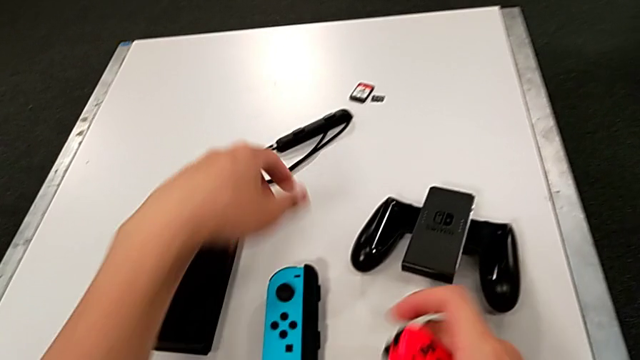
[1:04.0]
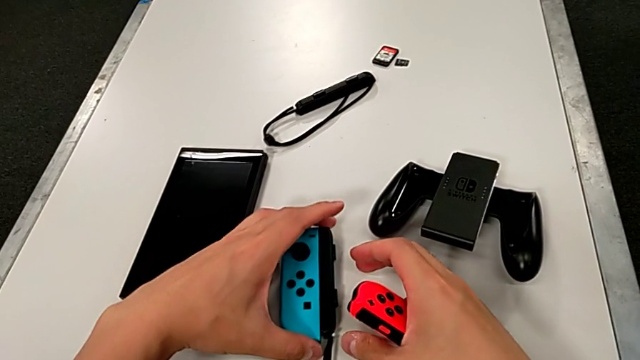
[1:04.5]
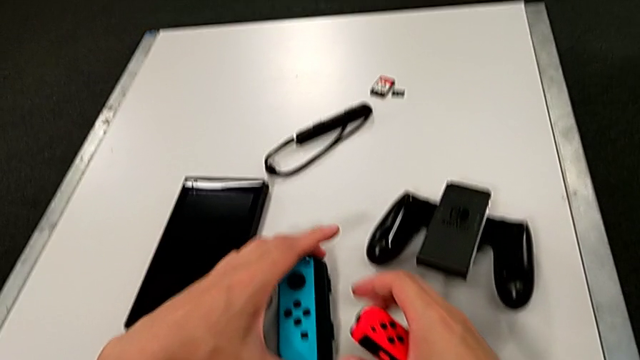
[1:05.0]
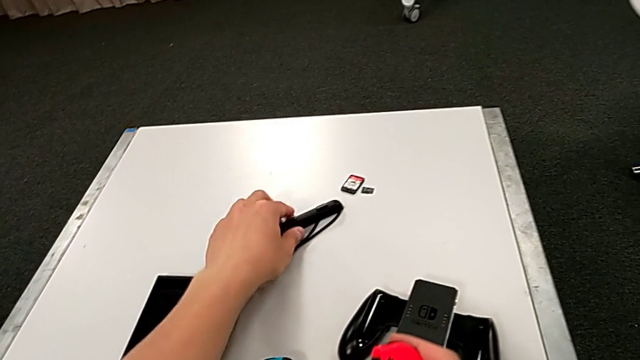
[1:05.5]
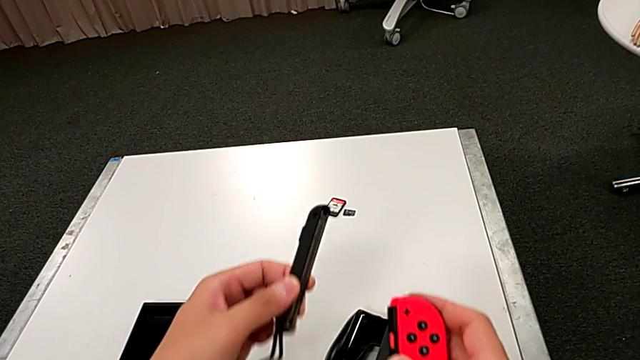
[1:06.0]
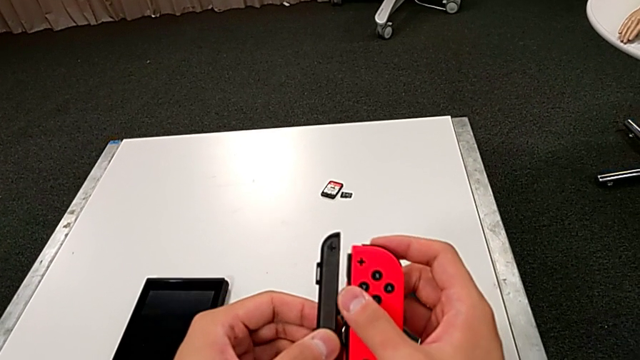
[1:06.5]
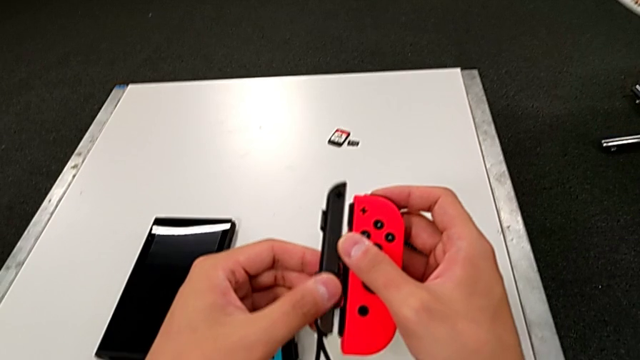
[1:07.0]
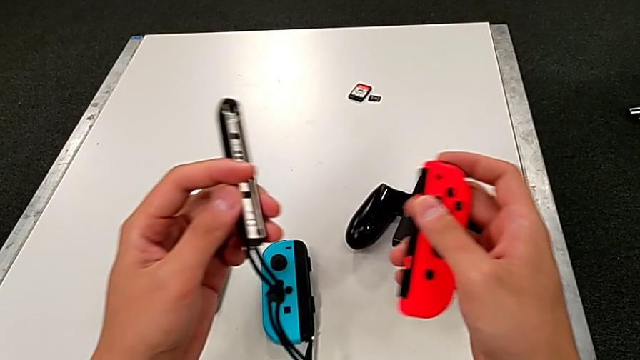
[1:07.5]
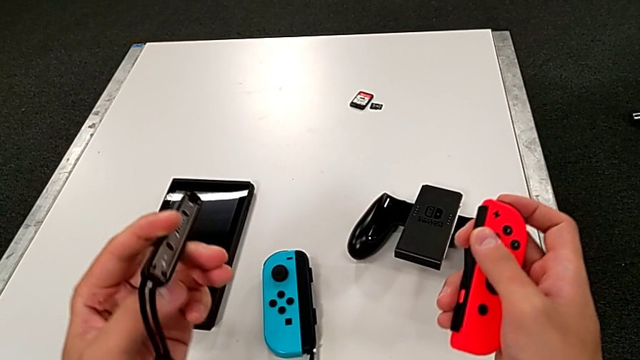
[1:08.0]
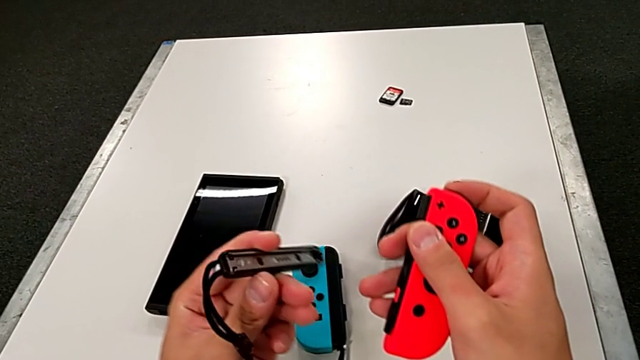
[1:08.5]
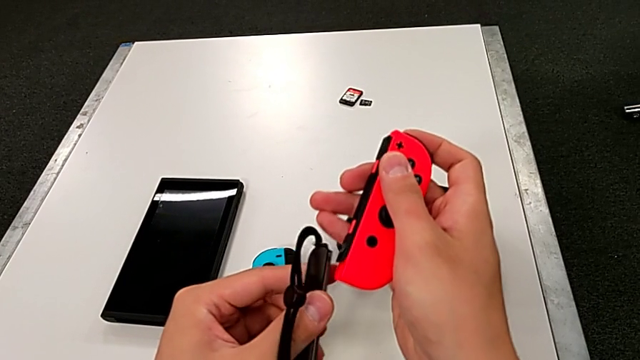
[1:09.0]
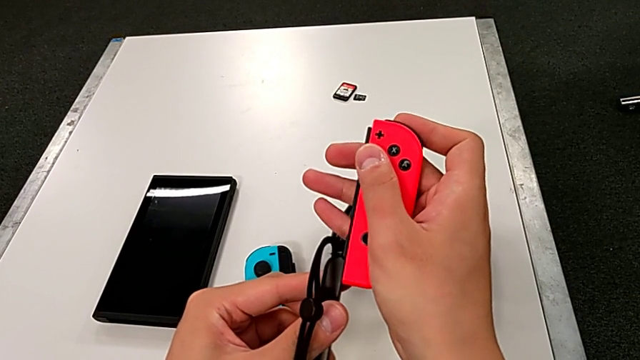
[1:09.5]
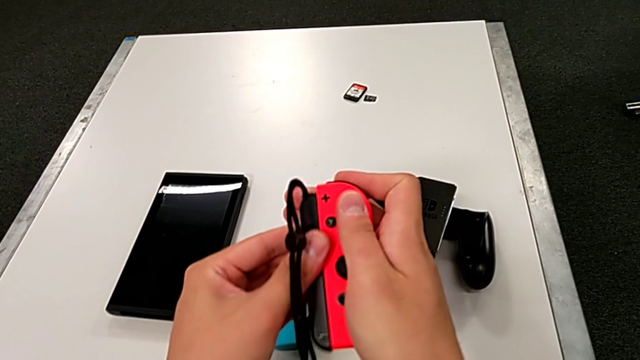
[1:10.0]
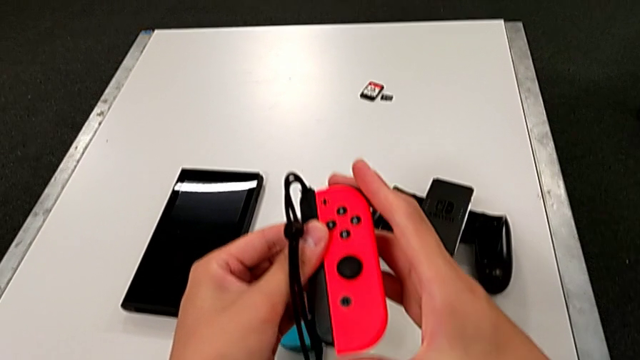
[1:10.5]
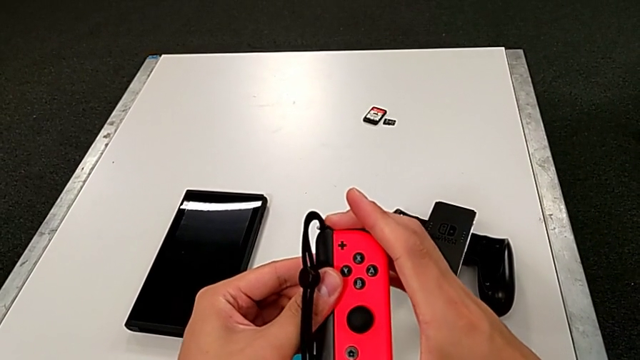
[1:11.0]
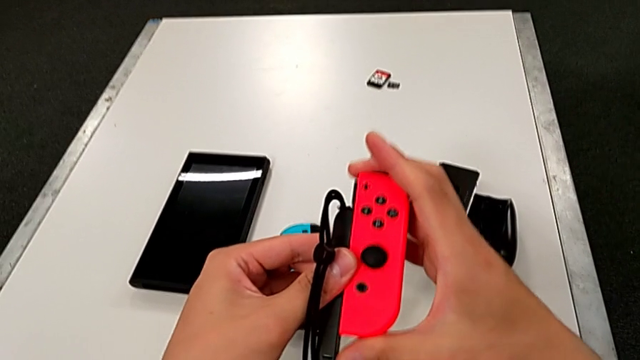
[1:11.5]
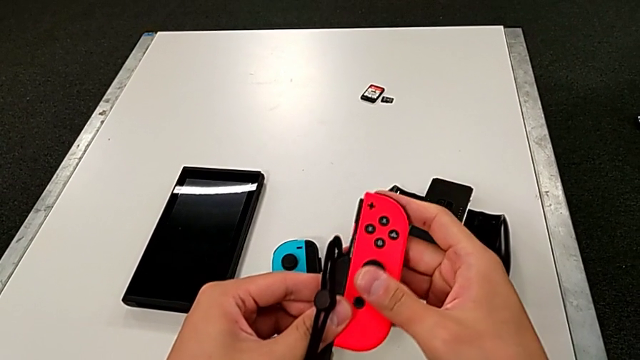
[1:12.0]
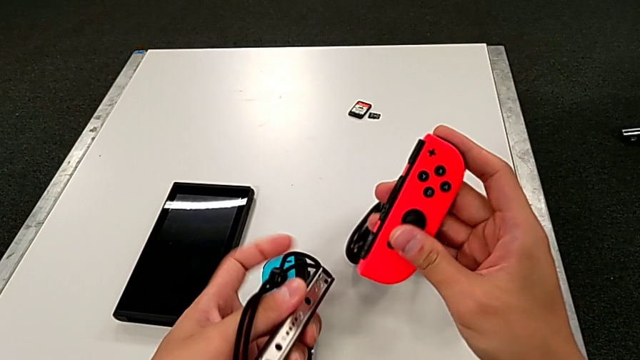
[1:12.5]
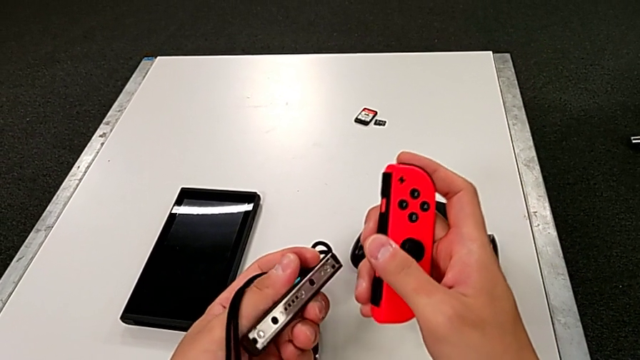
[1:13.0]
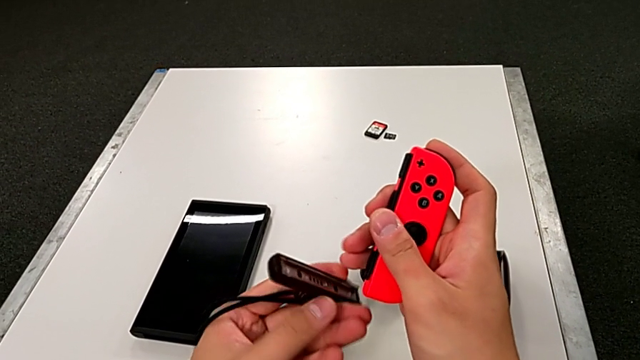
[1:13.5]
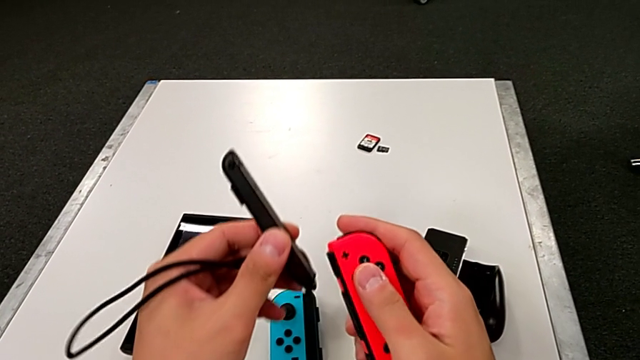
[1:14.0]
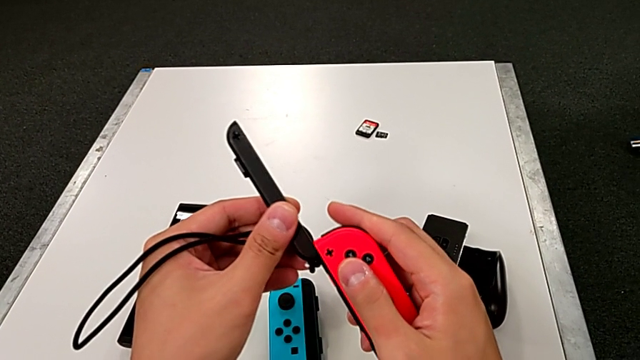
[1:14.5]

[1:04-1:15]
The camera wearer is changing to Joy-Con strap mode. They assemble the blue Joy-Con controller, grab the Joy-Con strap, withdraw it, wrongly slide it in the wrong way and rotate it.

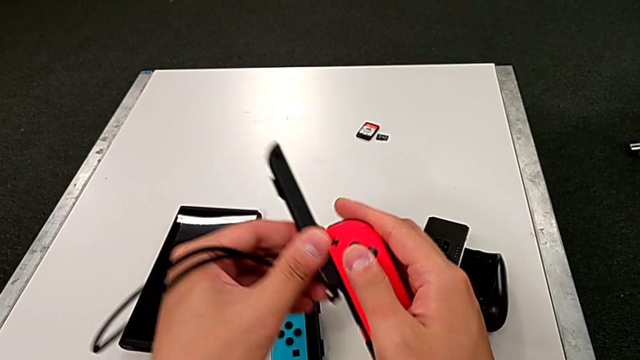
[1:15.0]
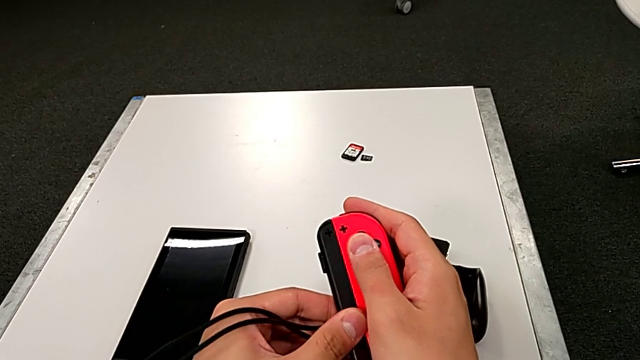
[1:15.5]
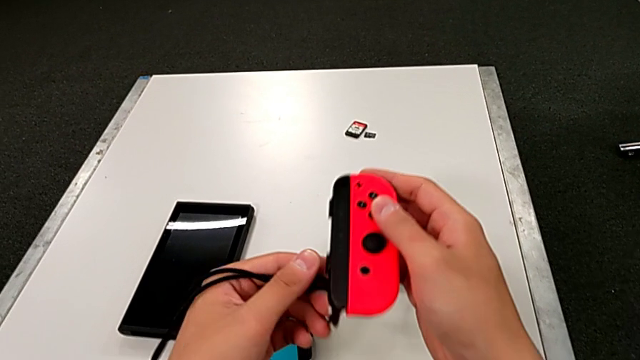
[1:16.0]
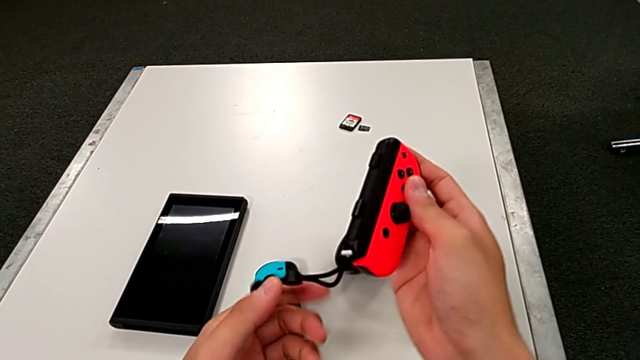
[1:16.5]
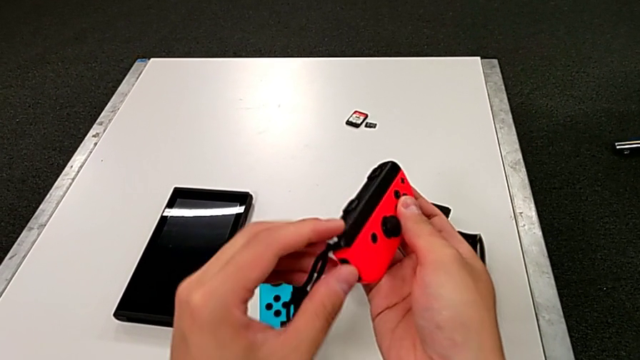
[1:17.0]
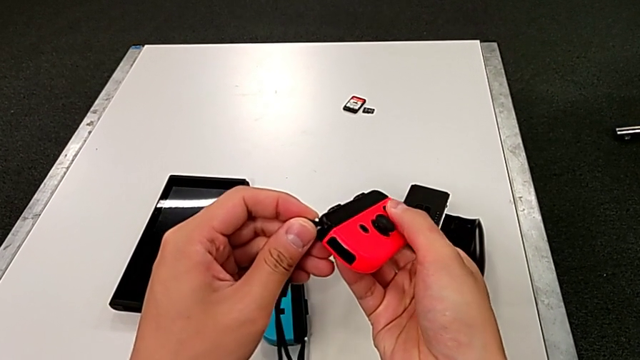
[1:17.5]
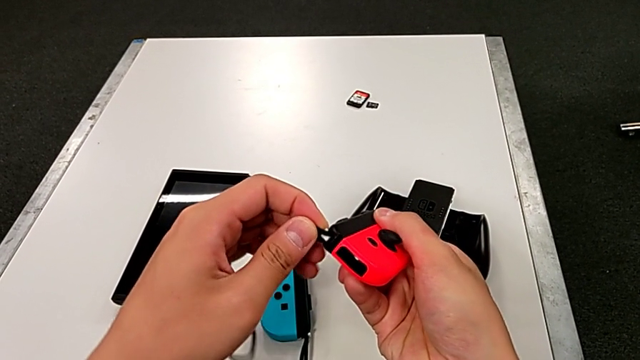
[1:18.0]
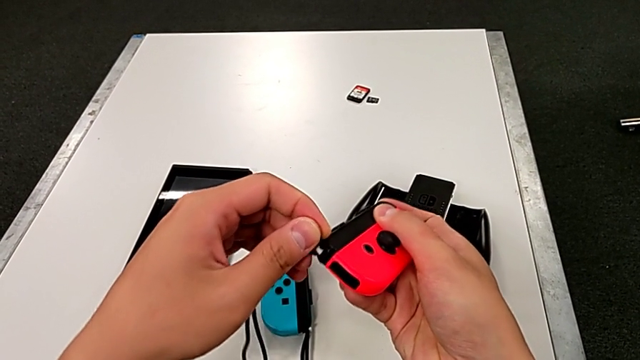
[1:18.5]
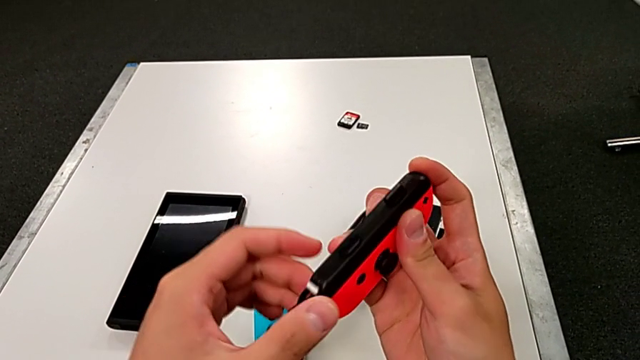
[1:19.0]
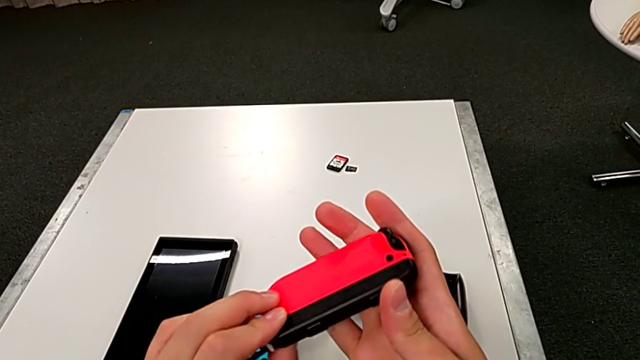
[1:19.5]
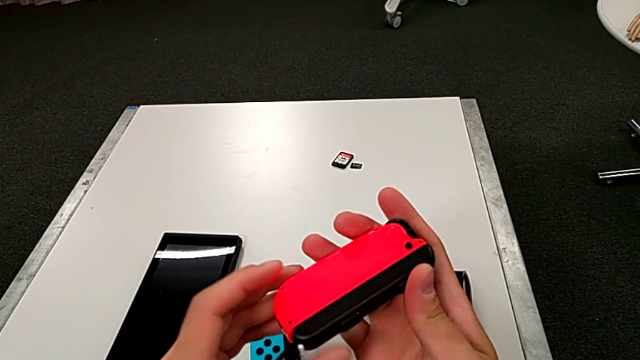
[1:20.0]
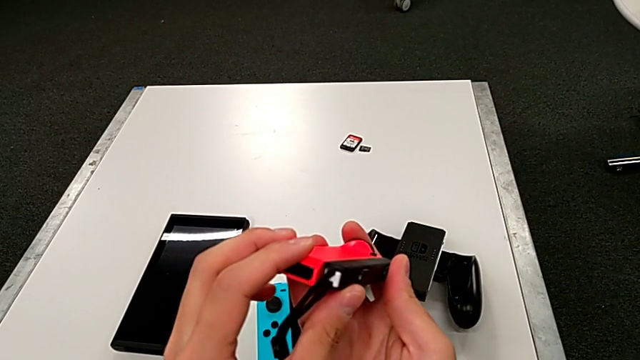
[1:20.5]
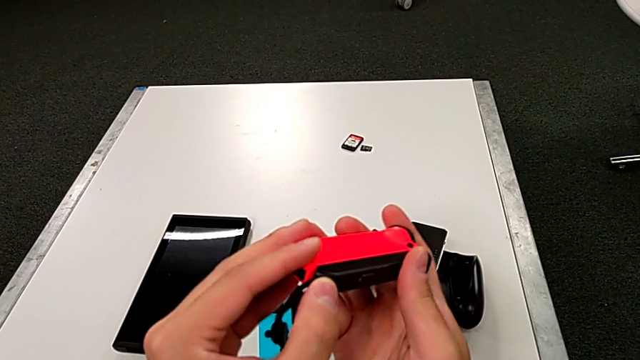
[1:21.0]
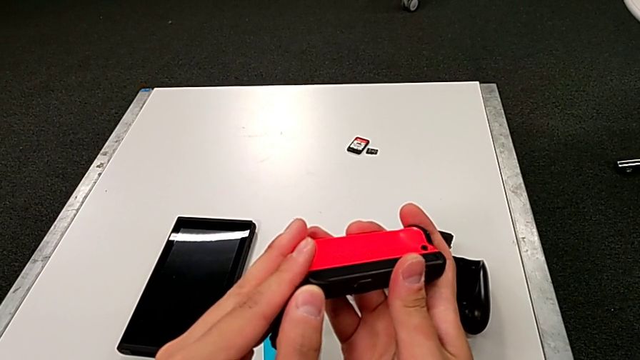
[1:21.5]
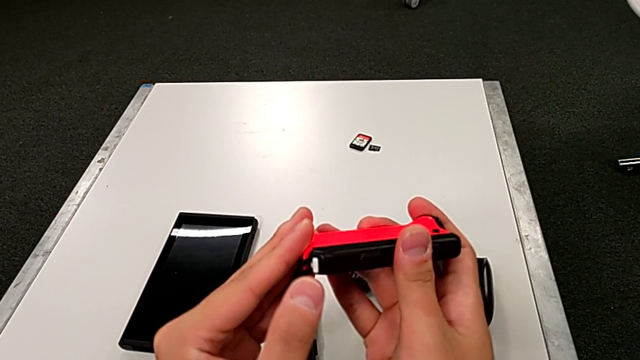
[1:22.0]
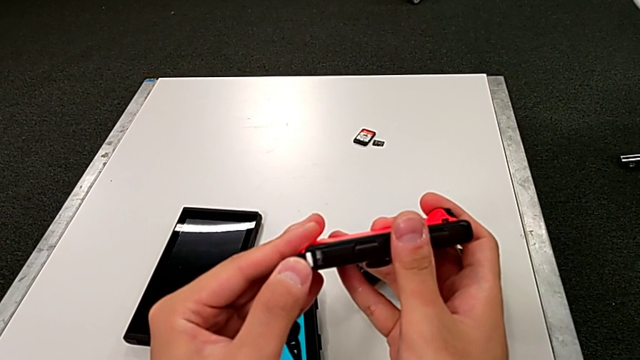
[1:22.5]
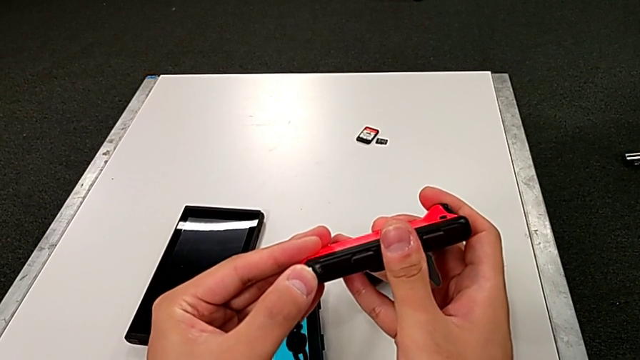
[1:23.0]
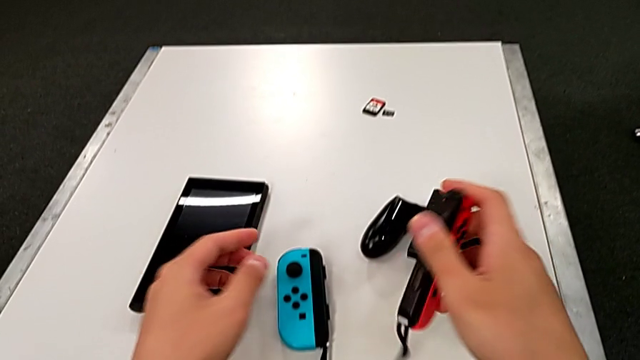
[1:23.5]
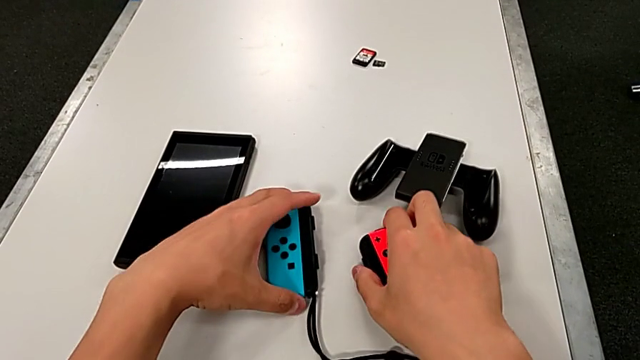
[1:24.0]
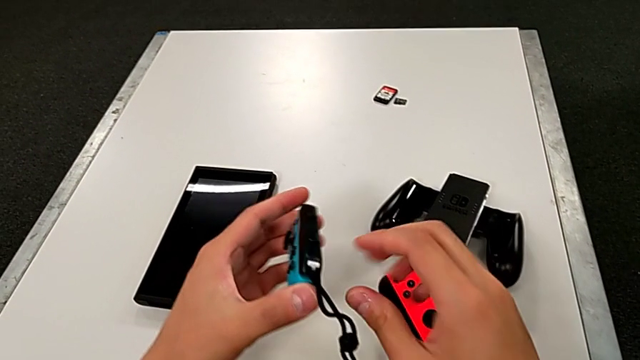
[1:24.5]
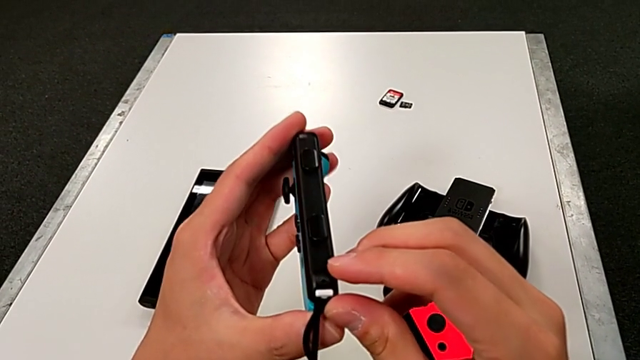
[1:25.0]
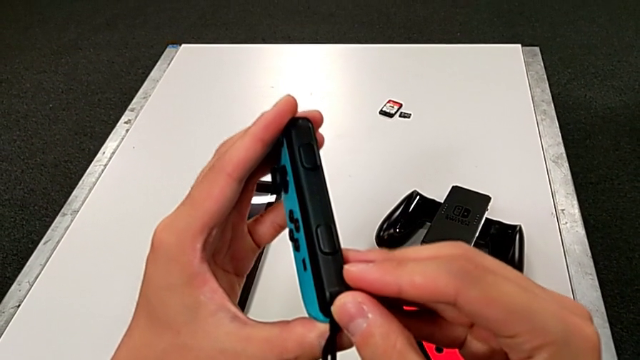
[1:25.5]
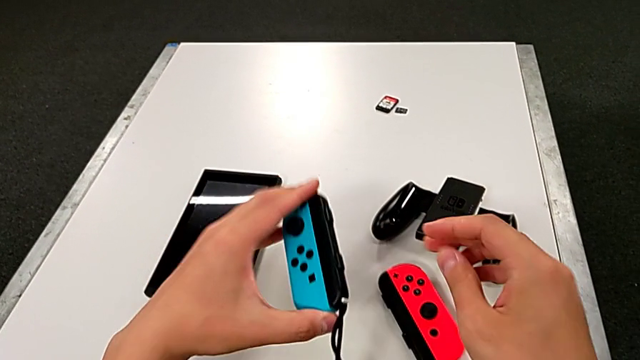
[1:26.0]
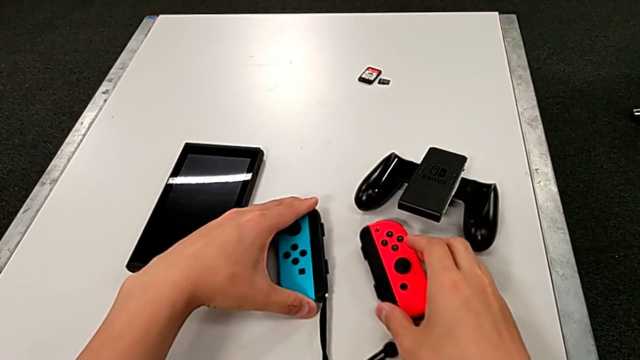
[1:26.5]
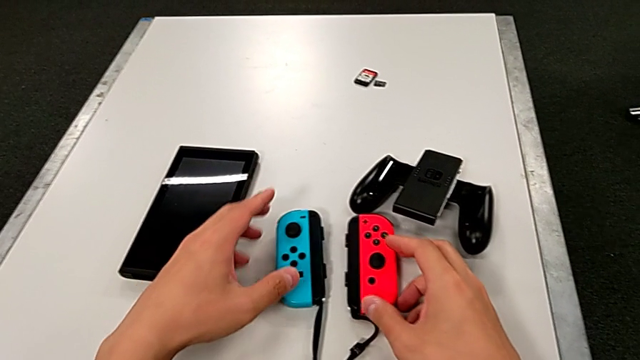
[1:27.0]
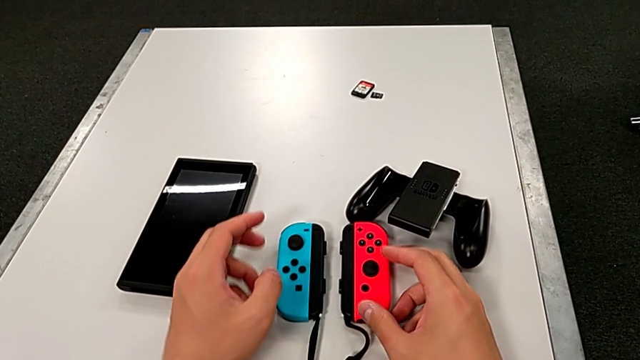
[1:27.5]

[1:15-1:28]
The camera wearer is changing to Joy-Con strap mode. They slide the red Joy-Con controller, rotate it, press the white button, grab the blue Joy-Con controller, press the white button and place the blue Joy-Con controller.
